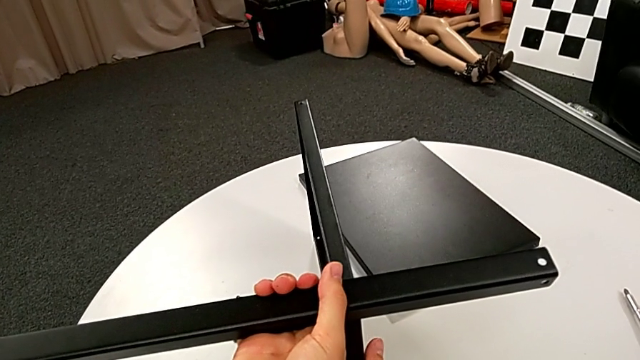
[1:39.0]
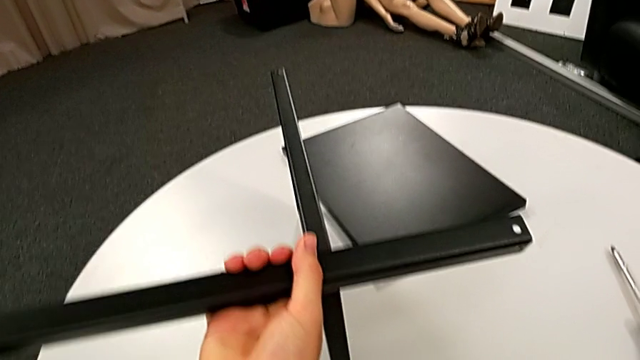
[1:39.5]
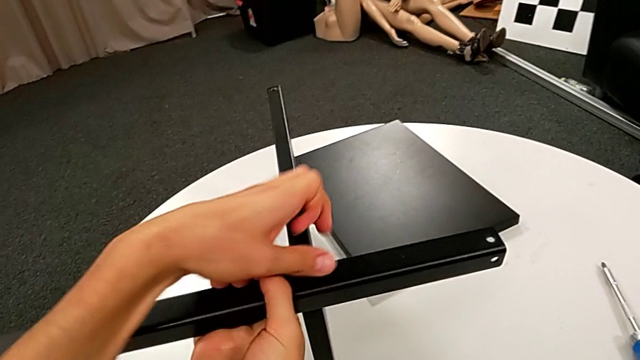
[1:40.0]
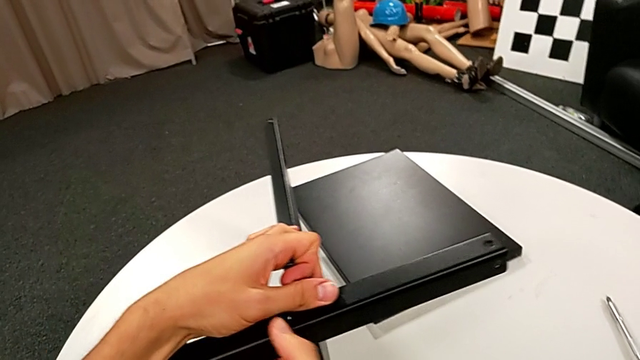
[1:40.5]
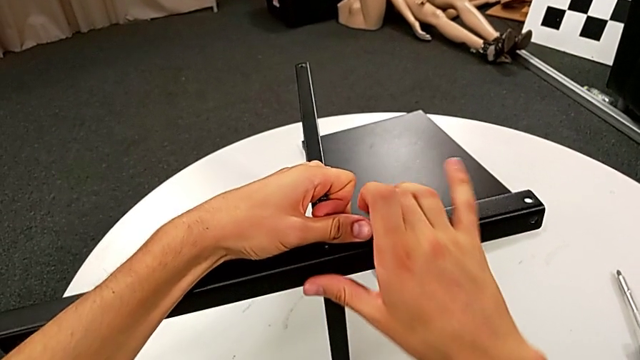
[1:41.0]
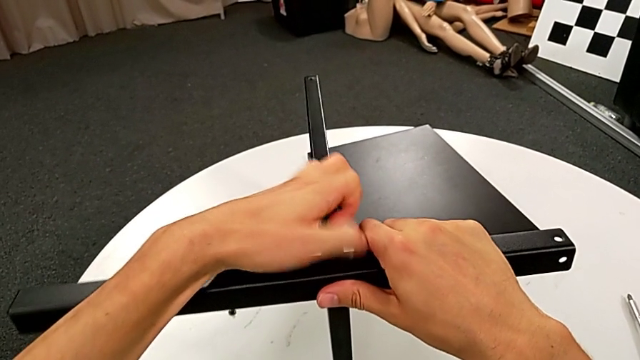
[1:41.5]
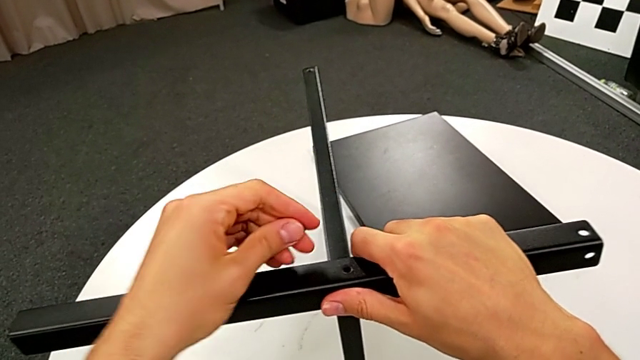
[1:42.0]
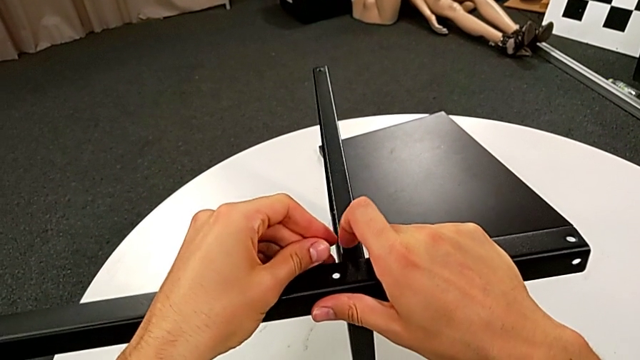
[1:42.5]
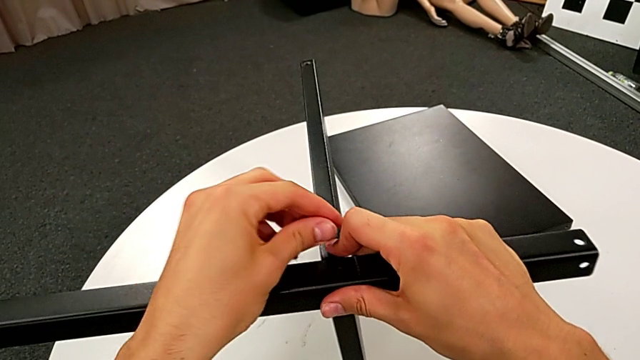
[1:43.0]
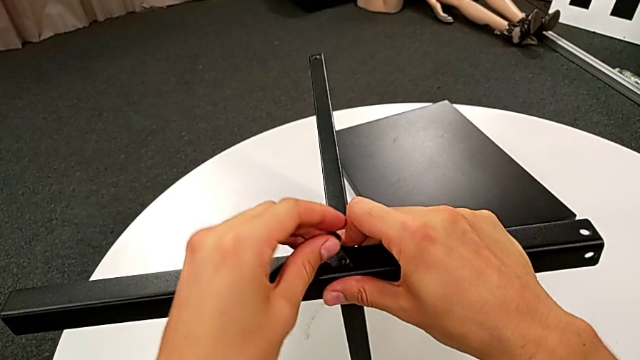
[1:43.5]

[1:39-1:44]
The camera wearer is assembling the second leg of the tray. They grab the leg and align it.

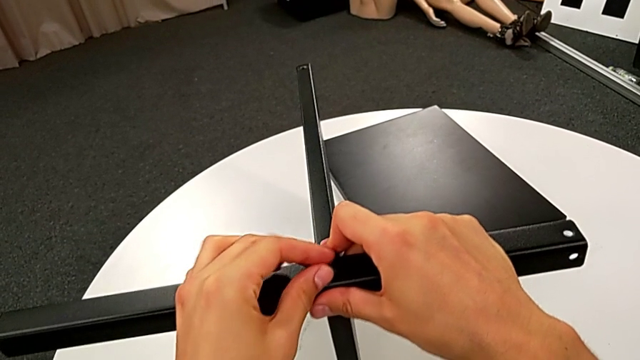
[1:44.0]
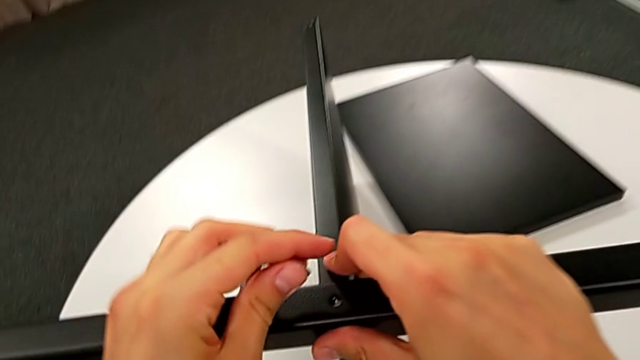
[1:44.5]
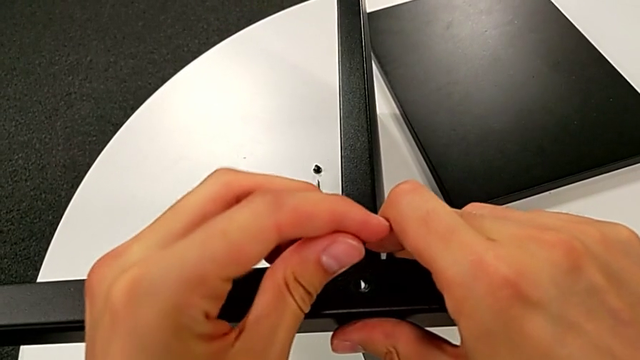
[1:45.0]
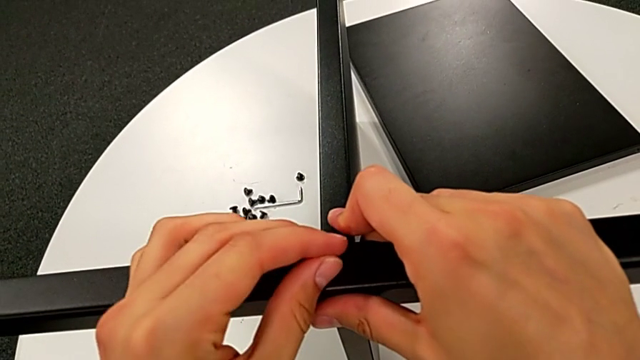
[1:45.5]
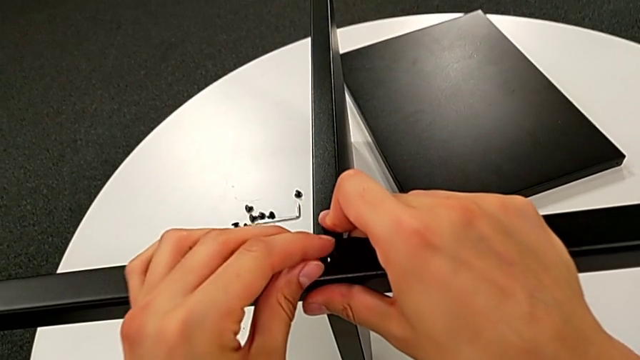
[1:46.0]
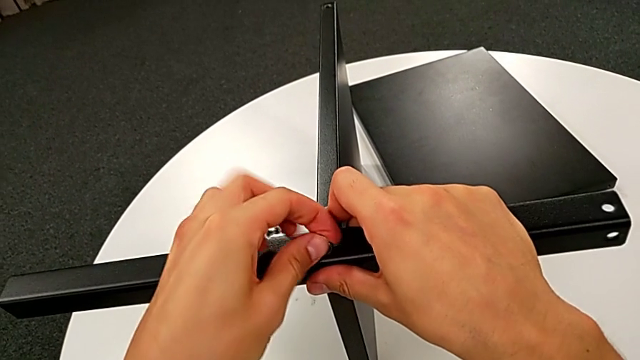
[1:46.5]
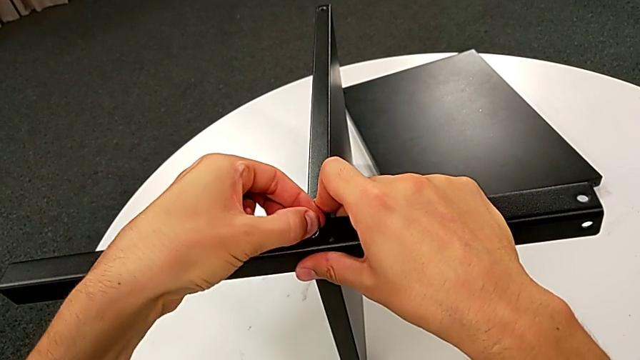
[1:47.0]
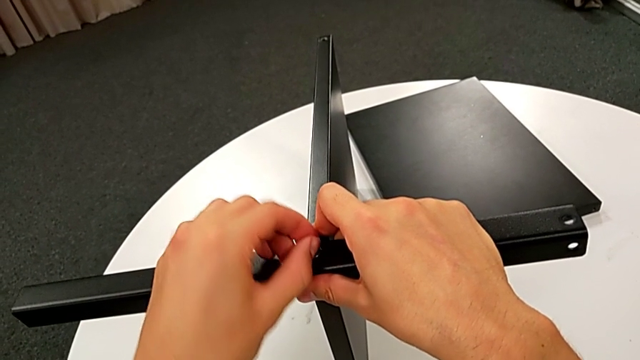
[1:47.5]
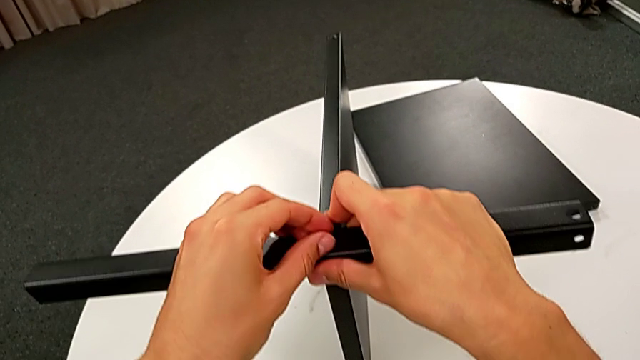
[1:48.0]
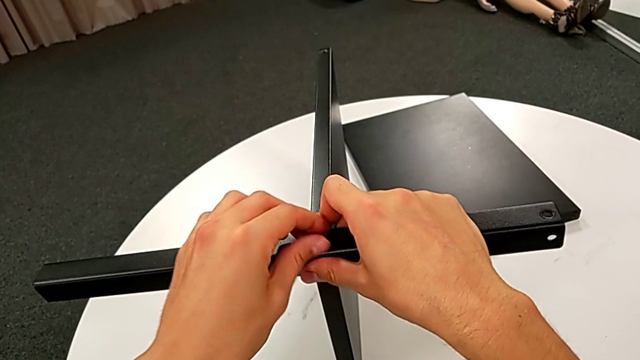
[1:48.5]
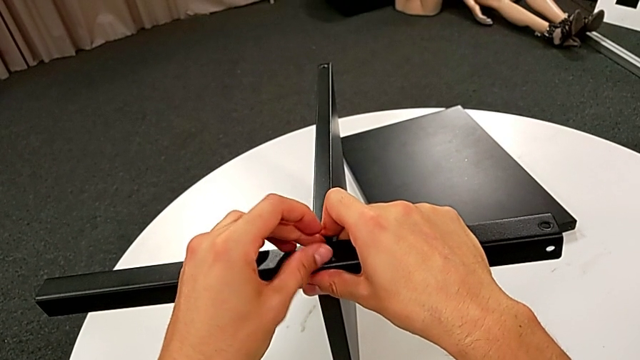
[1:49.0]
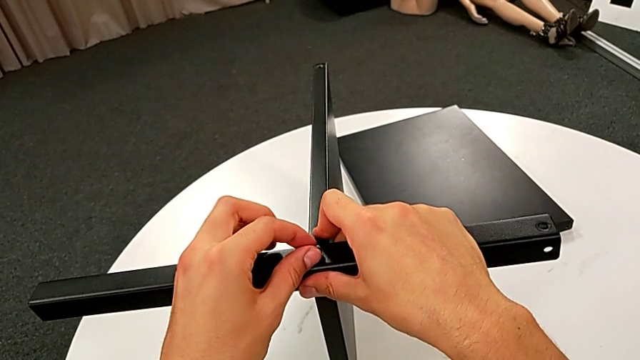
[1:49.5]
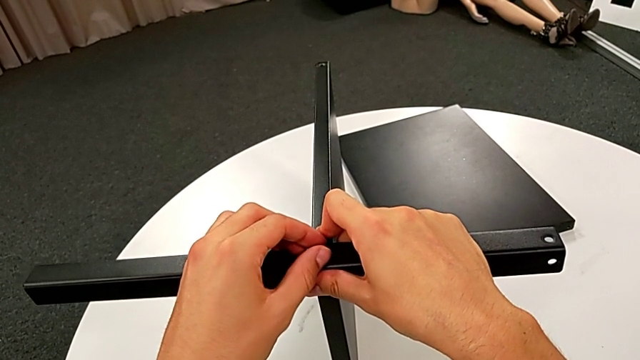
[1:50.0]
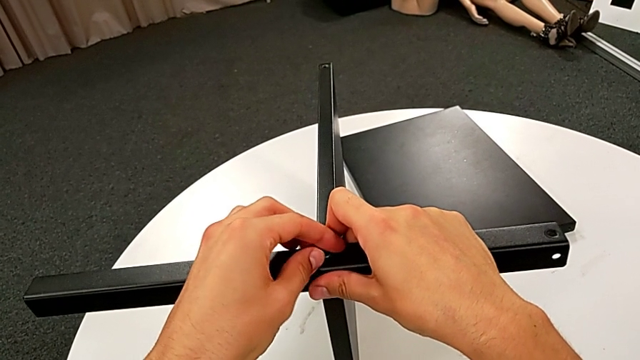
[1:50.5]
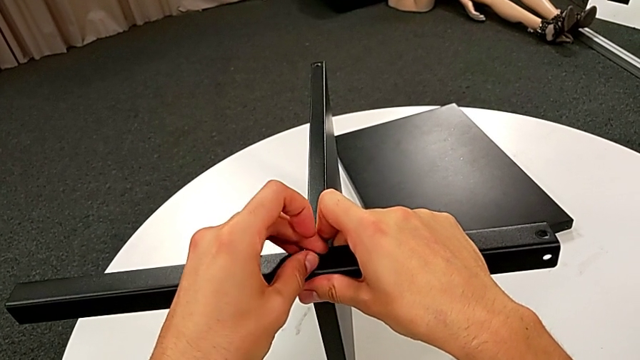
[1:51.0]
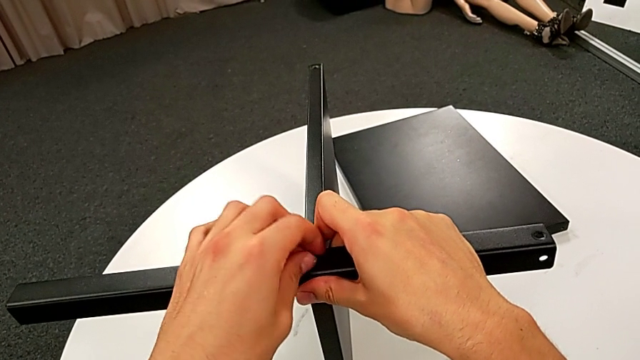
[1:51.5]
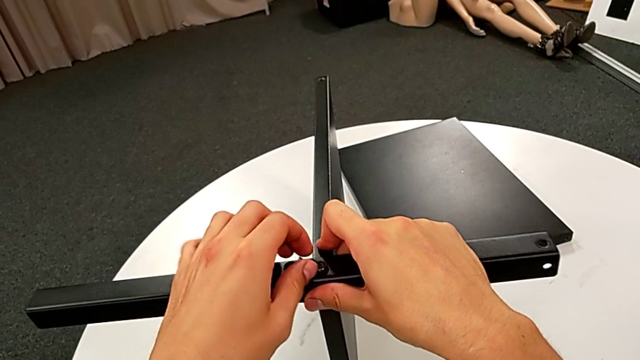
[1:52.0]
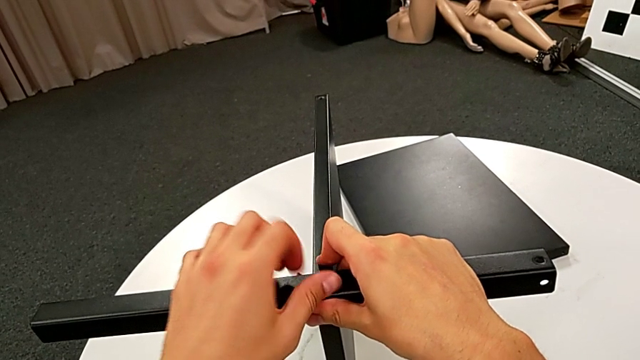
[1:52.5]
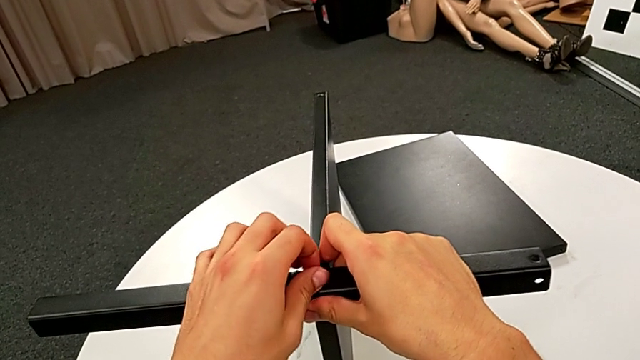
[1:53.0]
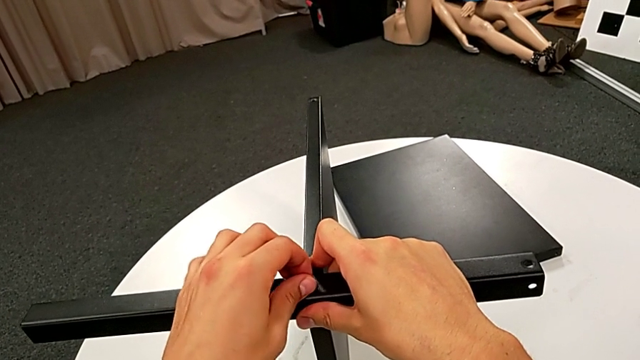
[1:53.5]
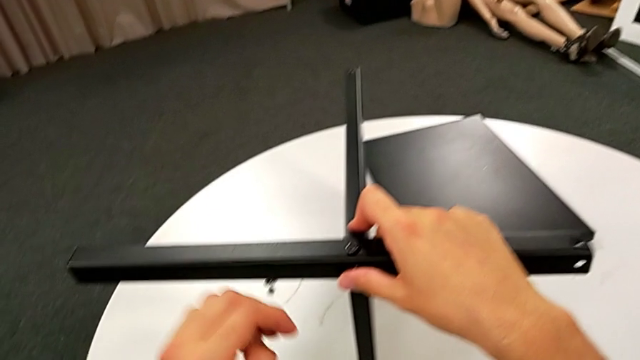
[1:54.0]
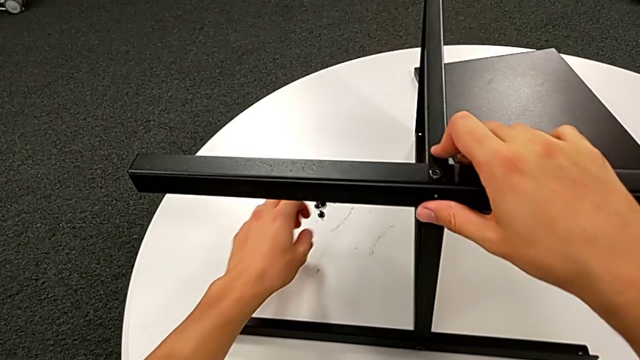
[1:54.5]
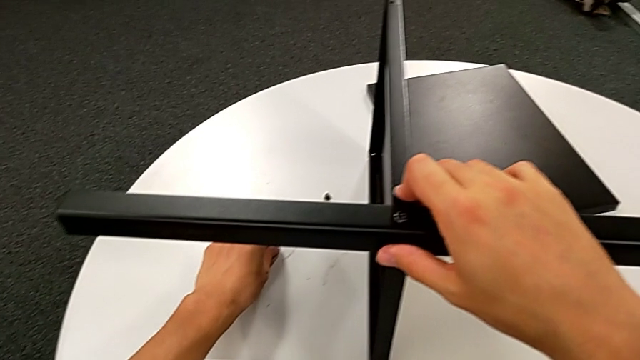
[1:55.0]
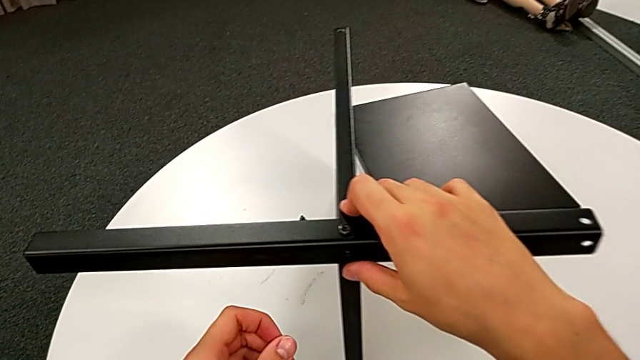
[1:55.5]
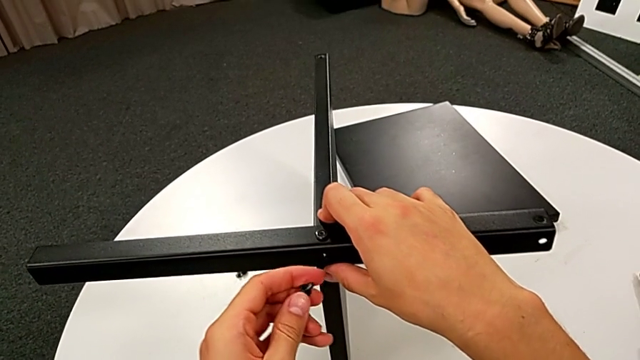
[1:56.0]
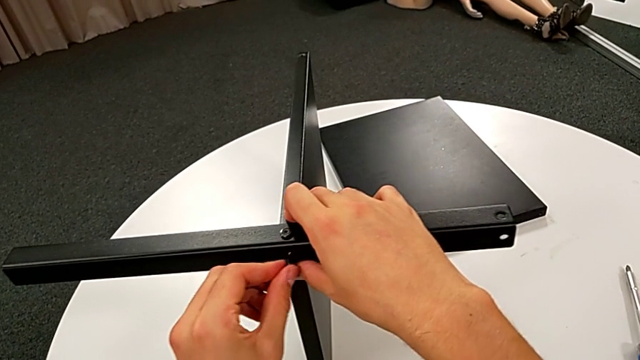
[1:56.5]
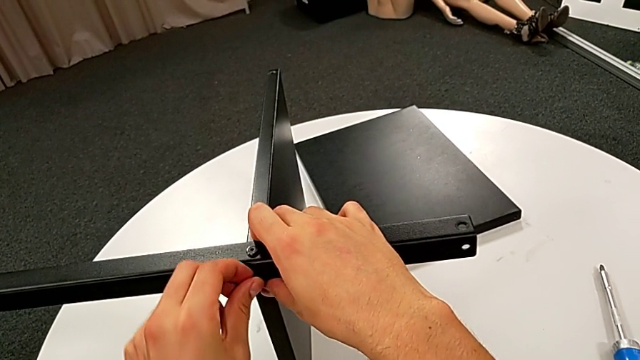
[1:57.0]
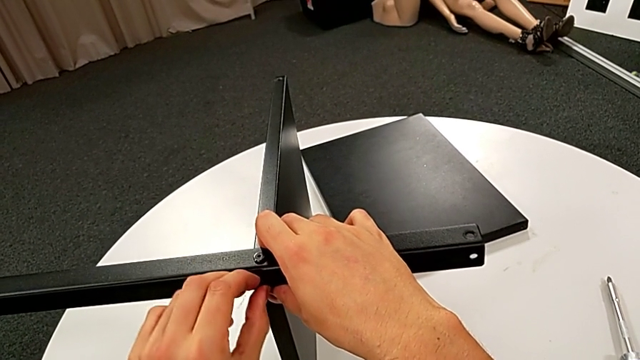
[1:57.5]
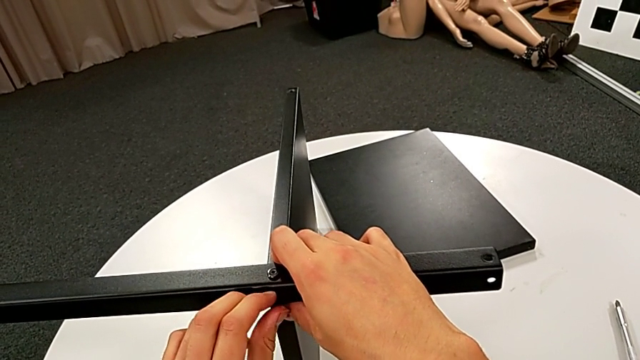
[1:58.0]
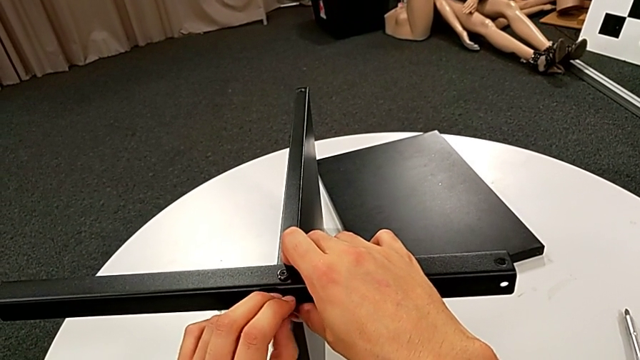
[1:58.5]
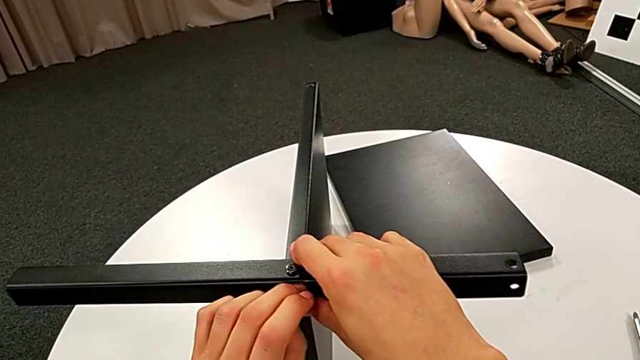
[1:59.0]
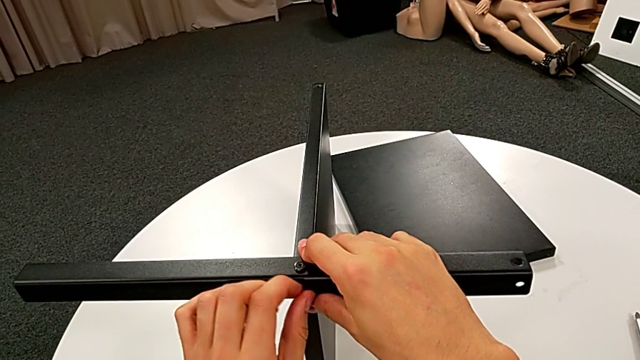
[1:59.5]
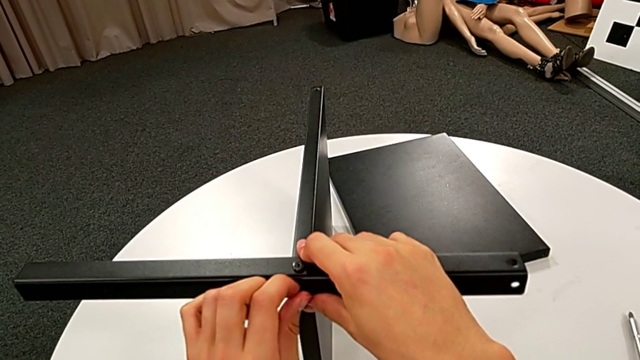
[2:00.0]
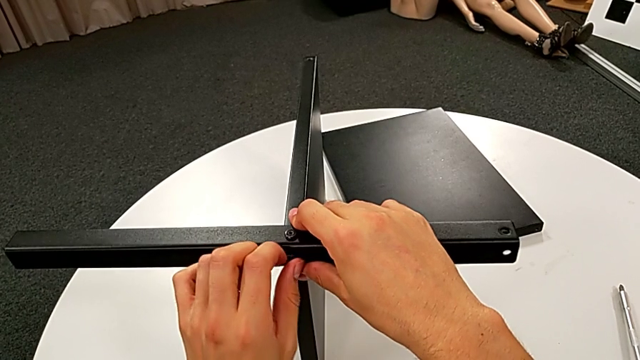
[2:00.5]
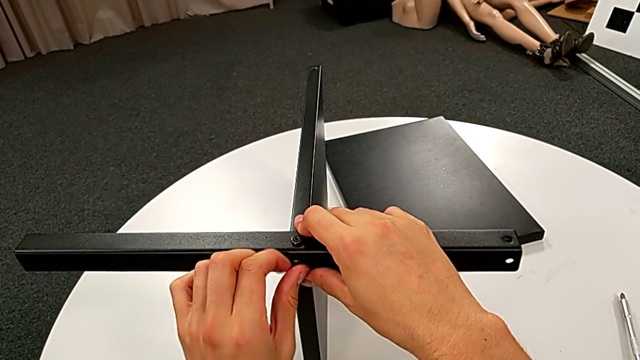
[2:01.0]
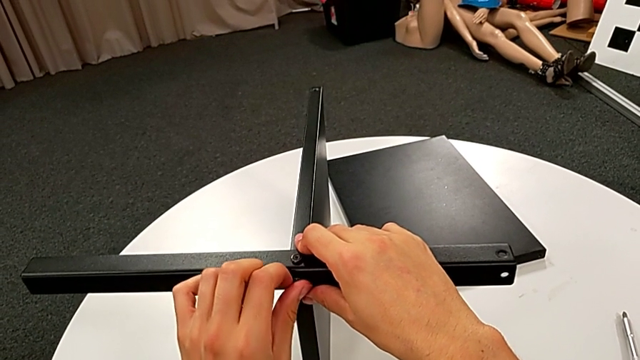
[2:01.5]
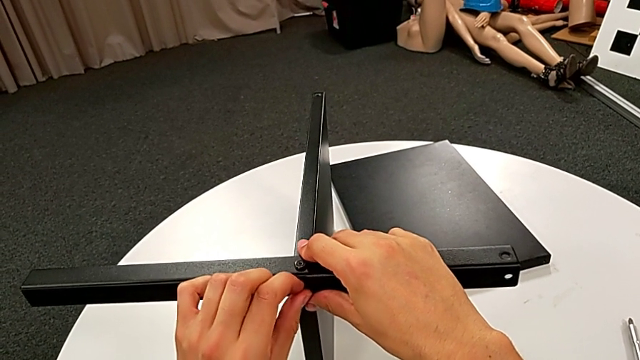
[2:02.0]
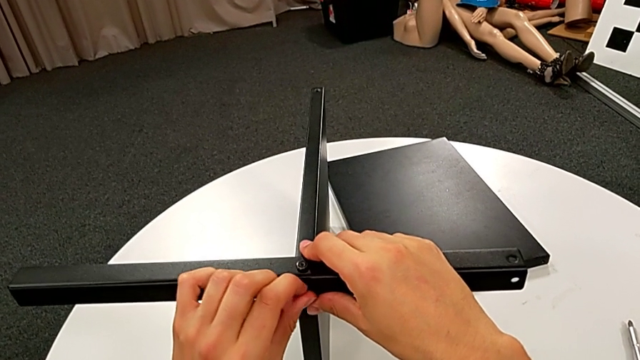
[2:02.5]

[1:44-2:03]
The camera wearer is screwing the second leg into place. They align the hex socket head, insert it, screw it, grab it, insert it and begin to screw it.
